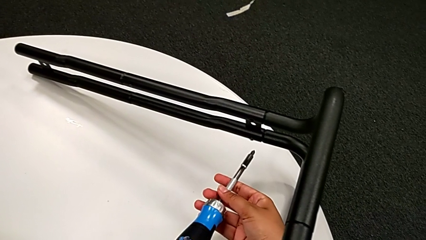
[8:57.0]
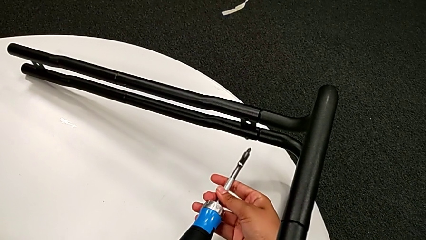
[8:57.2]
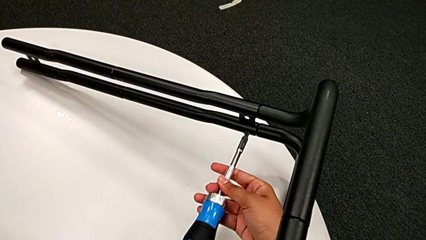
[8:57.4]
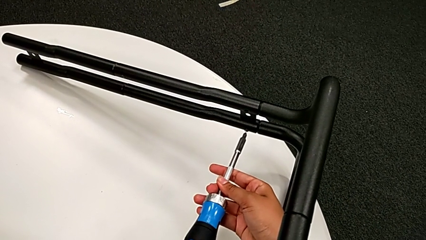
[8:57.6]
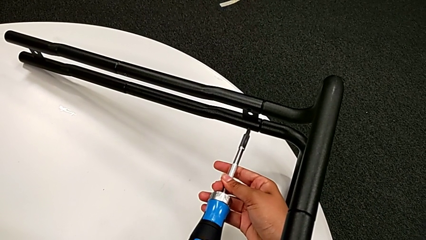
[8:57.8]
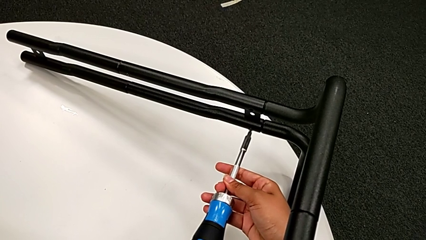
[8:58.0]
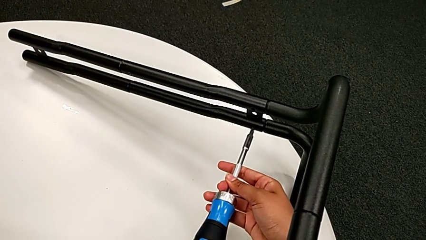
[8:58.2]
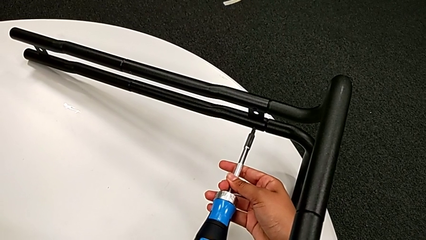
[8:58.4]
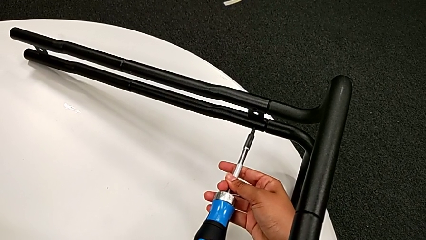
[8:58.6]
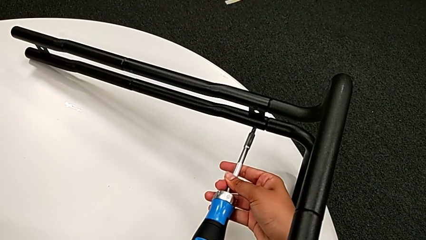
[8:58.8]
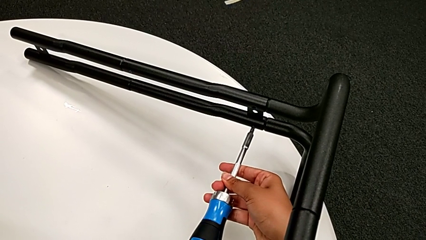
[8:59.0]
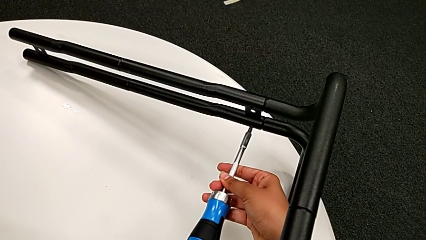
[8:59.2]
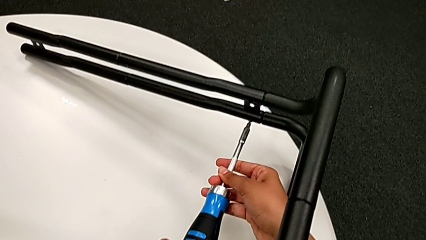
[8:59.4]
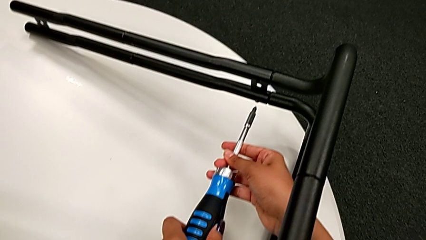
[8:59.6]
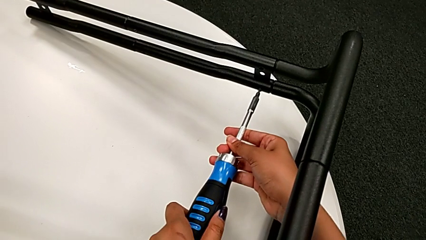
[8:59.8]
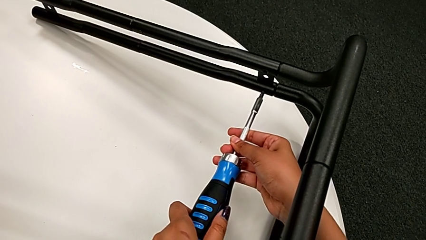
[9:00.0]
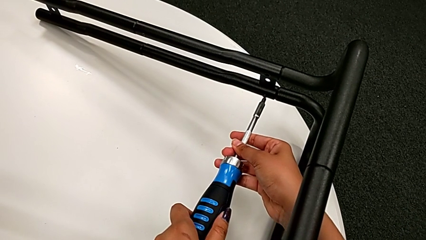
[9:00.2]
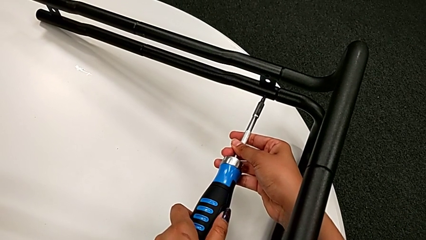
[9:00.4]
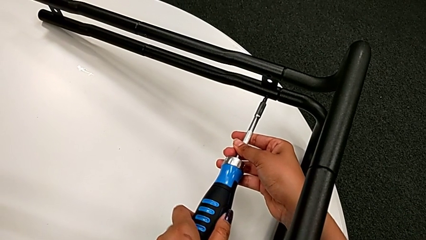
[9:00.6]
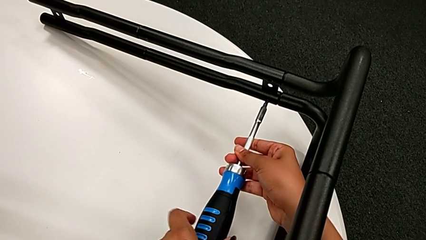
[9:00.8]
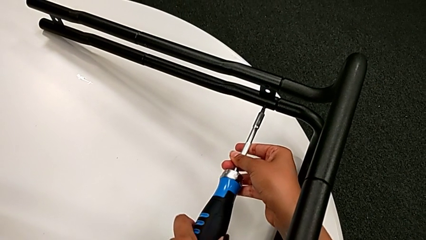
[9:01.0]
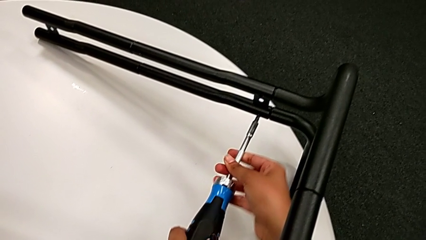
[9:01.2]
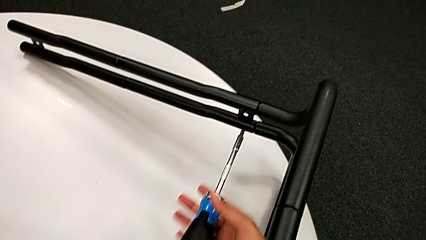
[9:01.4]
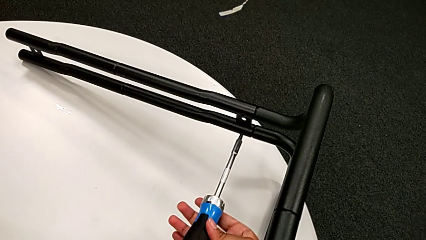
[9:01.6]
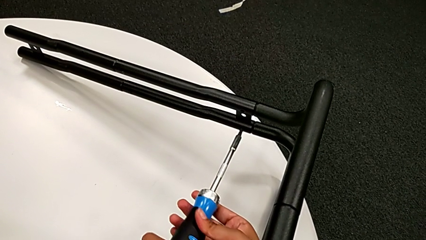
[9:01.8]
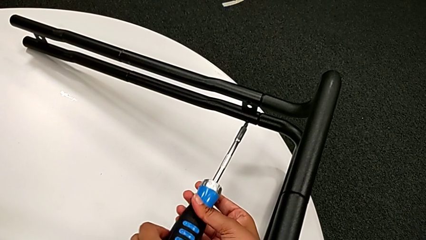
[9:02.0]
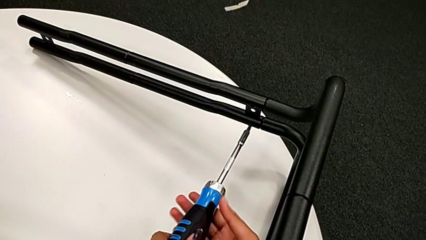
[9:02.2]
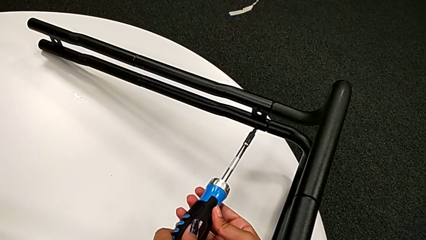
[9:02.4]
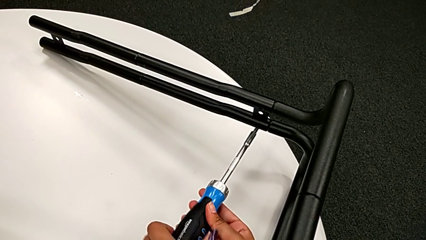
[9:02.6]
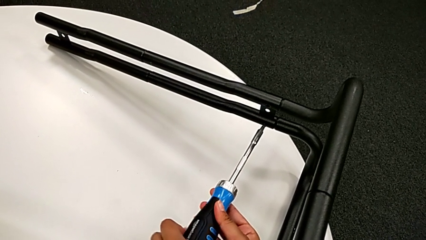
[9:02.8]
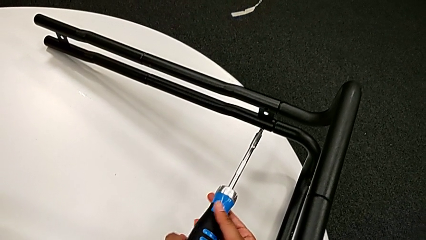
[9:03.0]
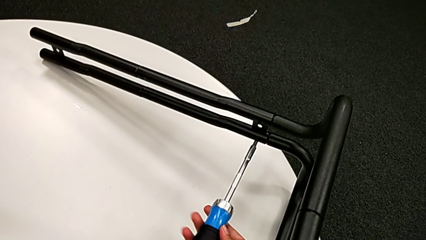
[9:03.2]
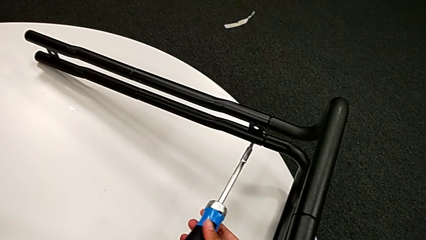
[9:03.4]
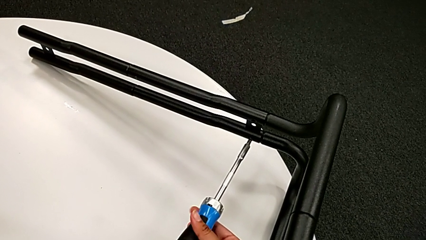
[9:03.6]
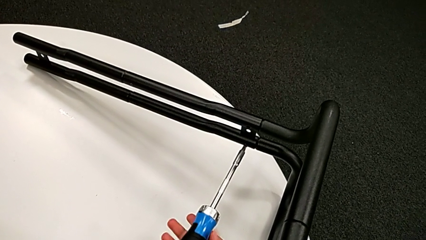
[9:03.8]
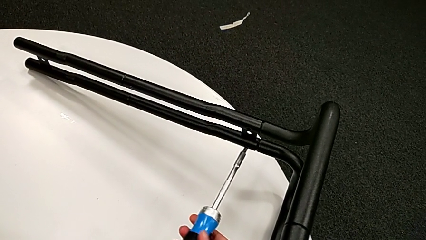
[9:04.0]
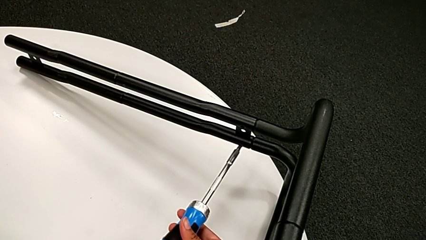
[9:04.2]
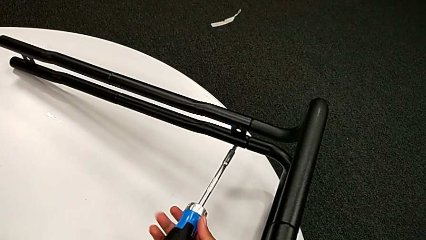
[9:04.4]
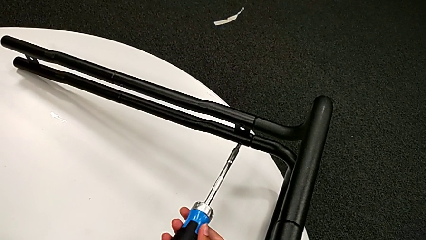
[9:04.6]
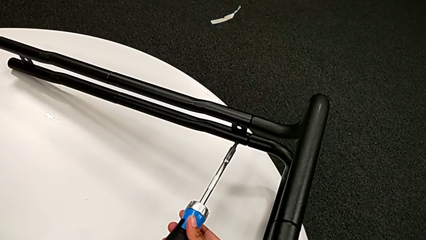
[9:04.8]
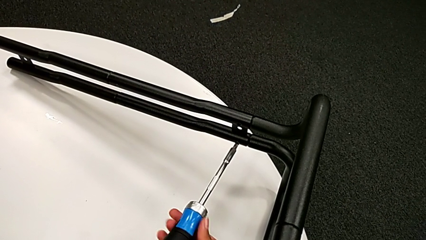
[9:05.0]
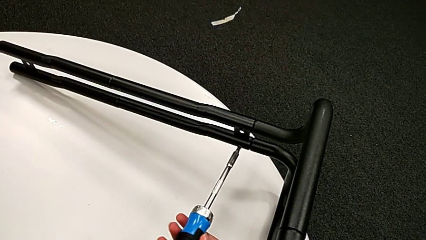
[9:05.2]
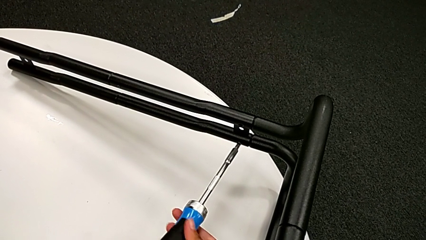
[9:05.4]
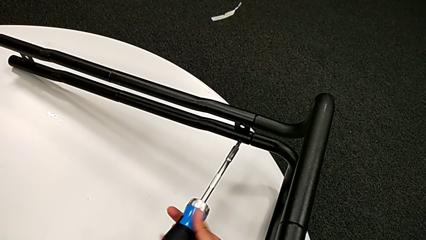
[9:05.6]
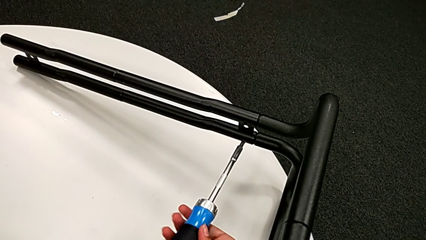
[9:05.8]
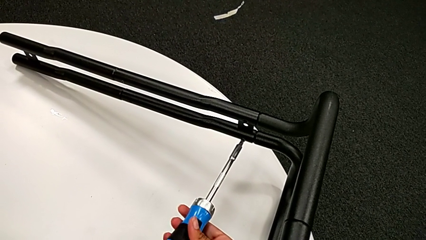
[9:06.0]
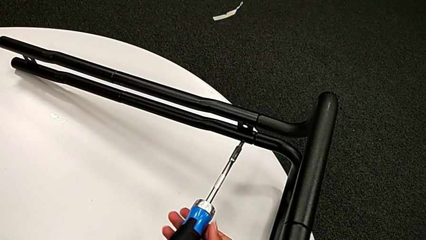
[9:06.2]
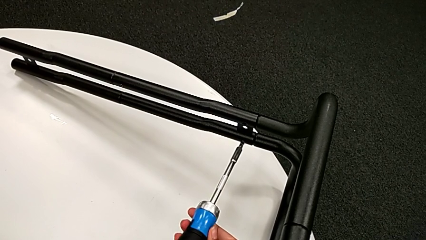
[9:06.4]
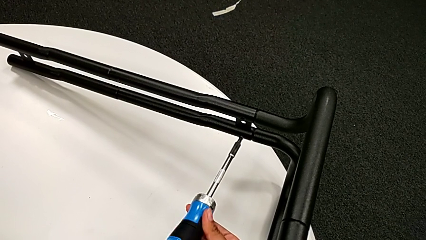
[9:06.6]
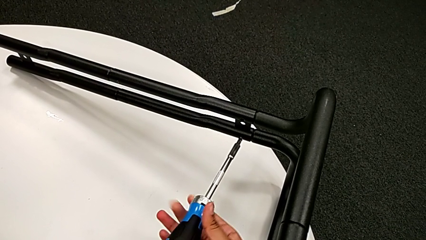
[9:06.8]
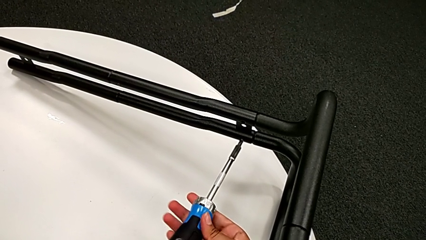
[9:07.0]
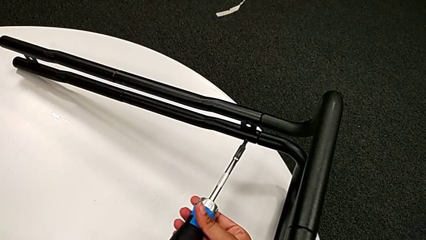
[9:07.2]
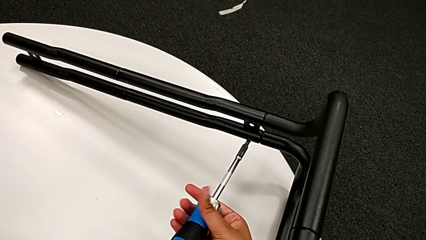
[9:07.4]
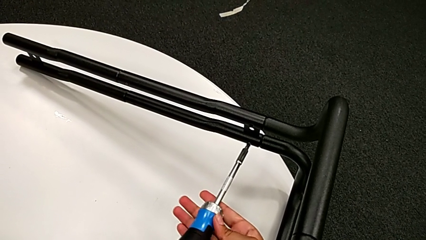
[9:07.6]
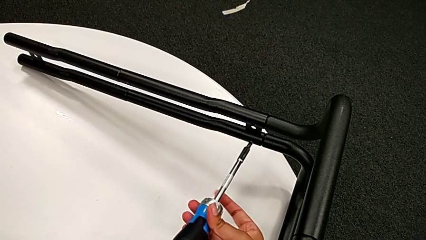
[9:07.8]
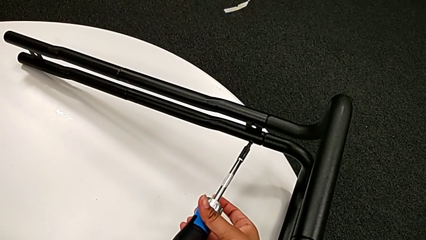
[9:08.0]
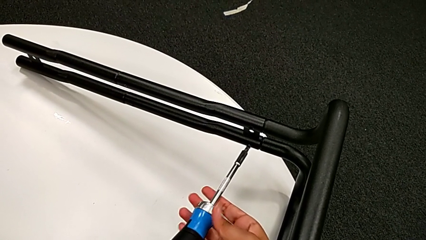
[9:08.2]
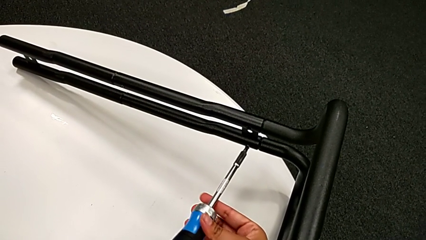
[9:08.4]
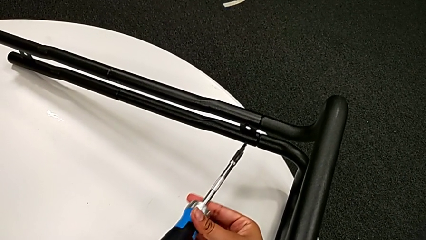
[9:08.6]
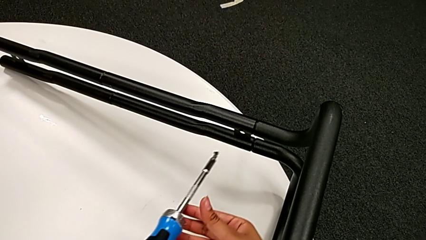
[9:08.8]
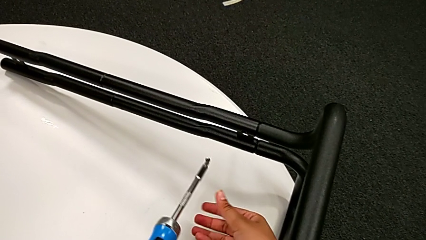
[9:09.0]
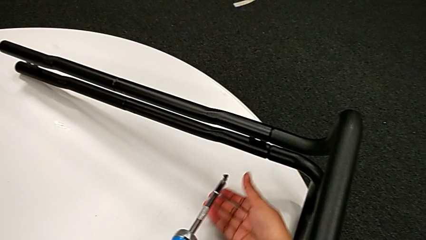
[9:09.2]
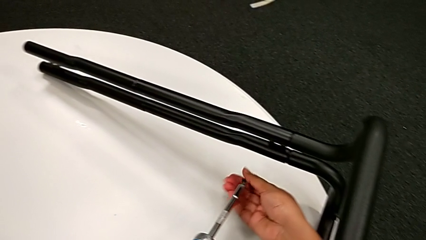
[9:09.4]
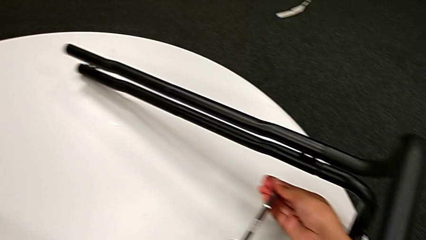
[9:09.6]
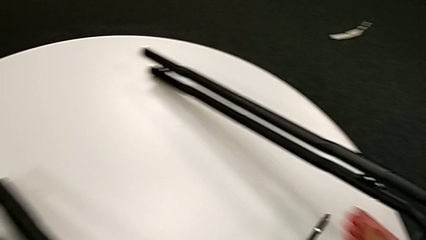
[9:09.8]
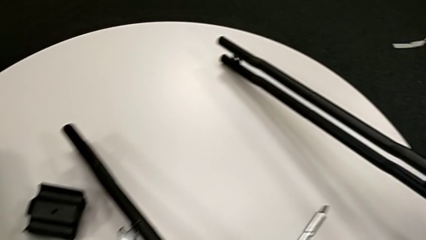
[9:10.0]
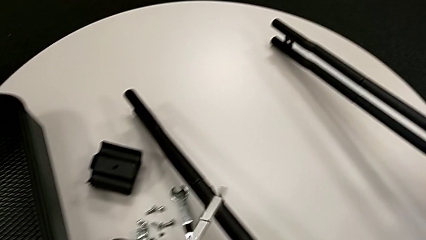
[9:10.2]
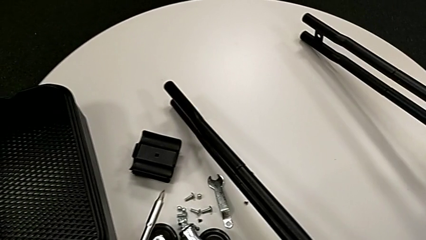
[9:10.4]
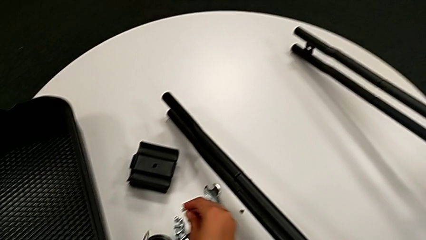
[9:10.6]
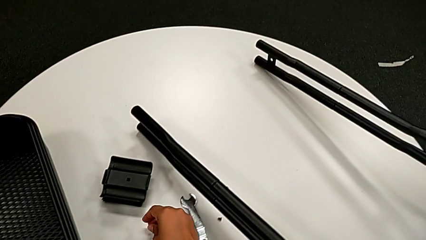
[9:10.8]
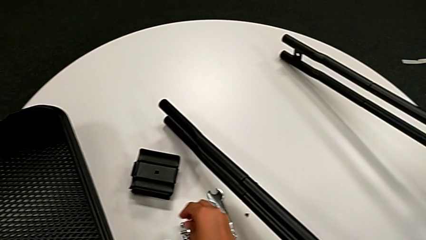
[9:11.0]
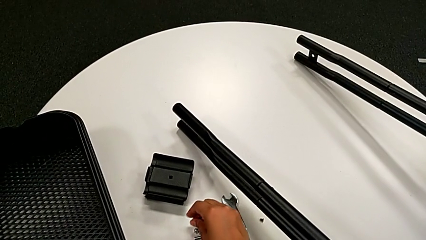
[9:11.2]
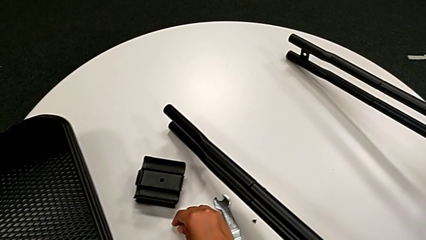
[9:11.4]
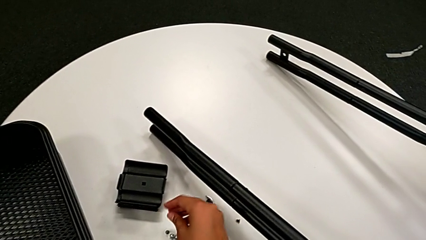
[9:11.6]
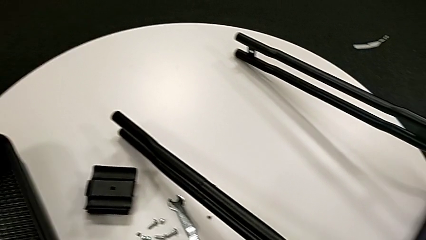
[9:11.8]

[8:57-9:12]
The camera wearer is unscrewing the screw connecting the bar and the base frame. They unscrew the little screw, disassemble it and place it.

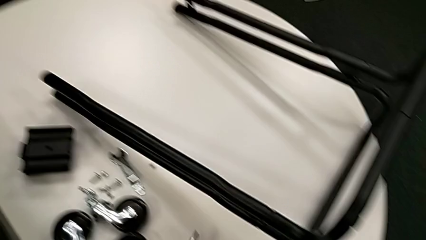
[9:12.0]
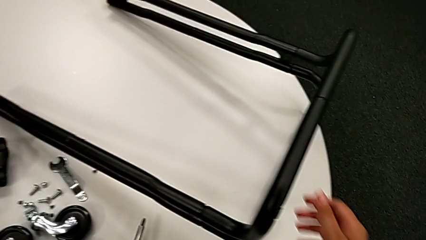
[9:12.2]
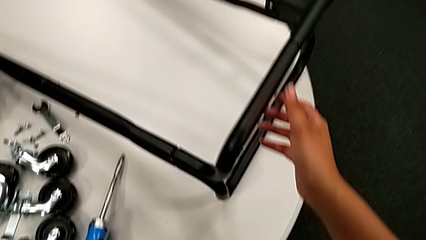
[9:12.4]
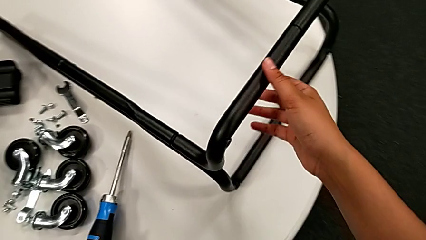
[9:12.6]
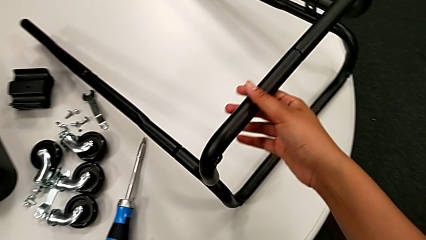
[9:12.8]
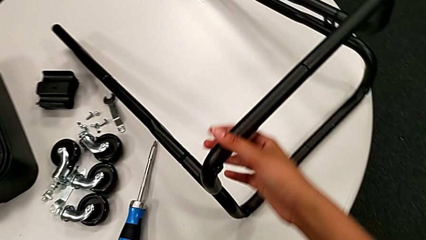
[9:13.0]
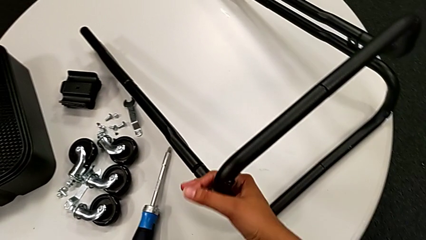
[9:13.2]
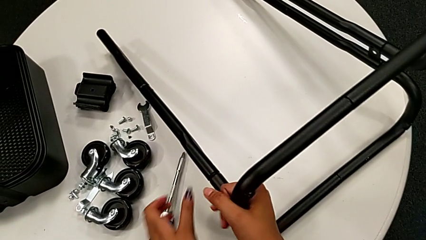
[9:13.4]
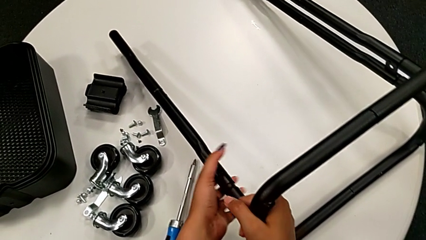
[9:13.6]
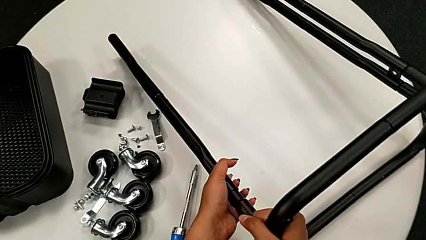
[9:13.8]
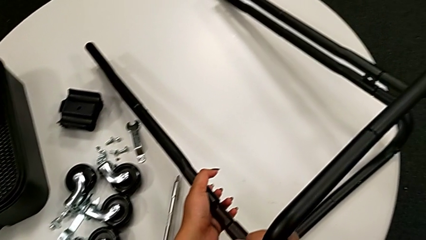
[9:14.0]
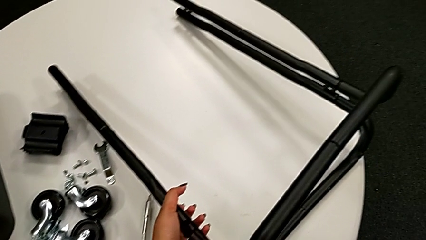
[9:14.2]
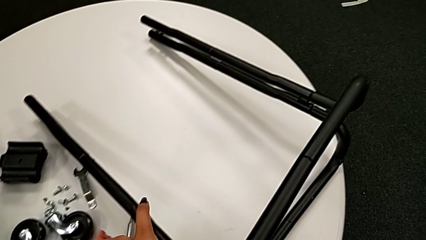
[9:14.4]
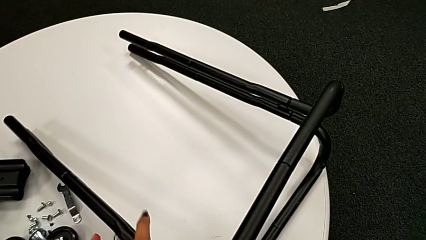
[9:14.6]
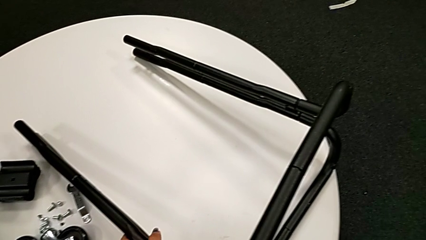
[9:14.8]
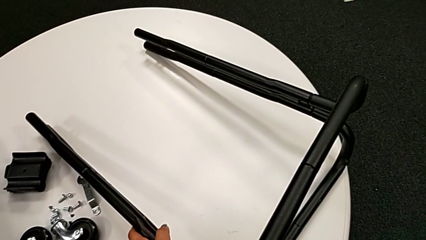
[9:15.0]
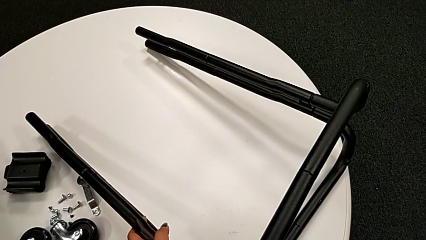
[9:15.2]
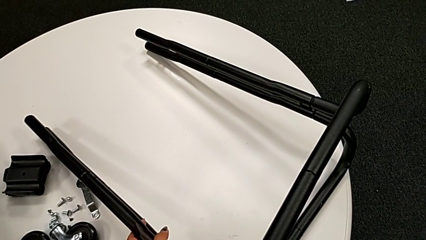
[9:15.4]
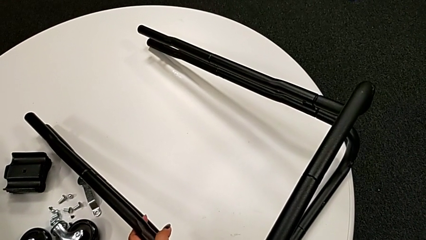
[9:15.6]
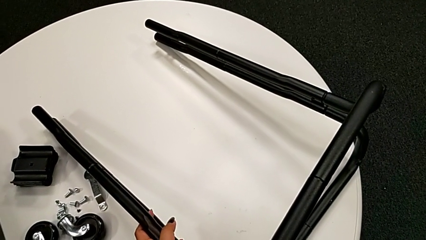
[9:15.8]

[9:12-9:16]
The camera wearer is disassembling the bar and the base frame. They approach the black half frame and begin to withdraw the first half frame.
